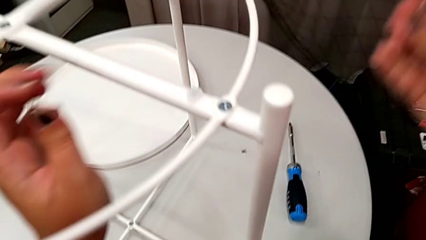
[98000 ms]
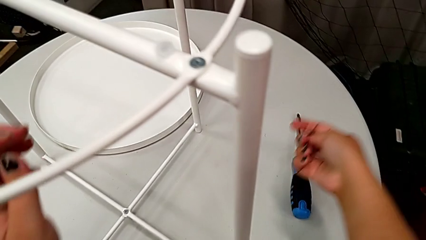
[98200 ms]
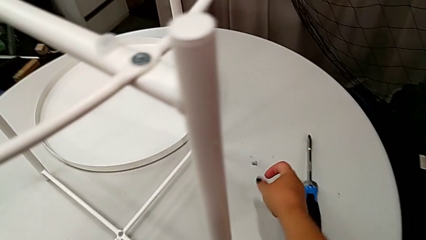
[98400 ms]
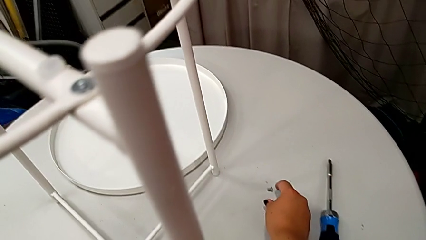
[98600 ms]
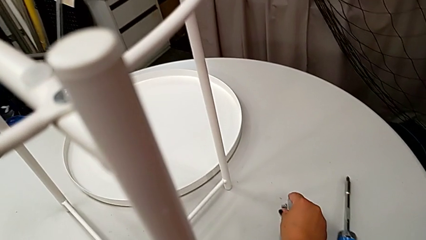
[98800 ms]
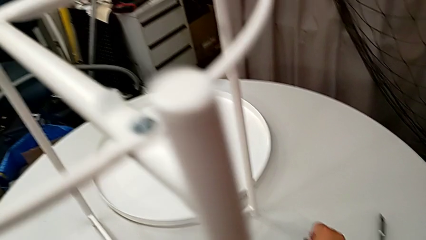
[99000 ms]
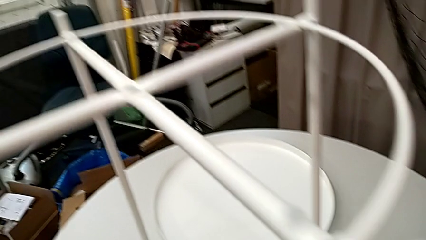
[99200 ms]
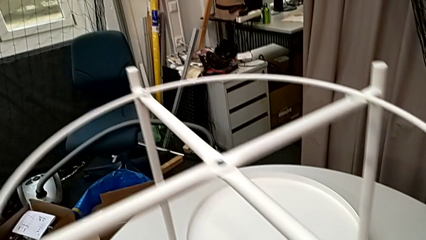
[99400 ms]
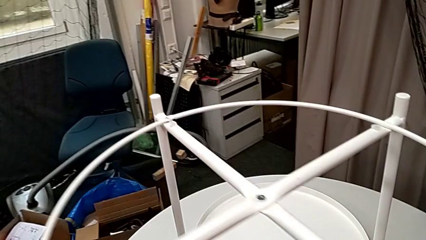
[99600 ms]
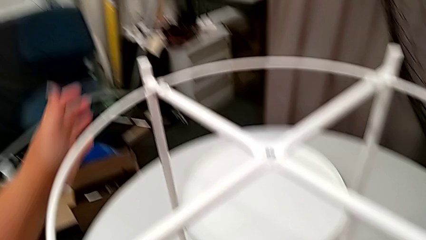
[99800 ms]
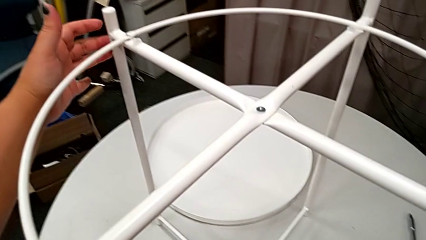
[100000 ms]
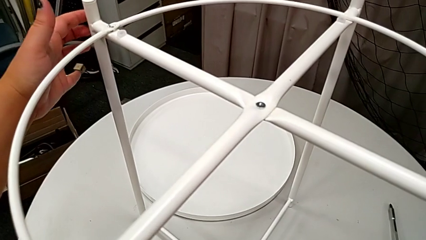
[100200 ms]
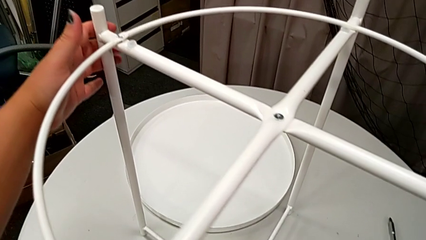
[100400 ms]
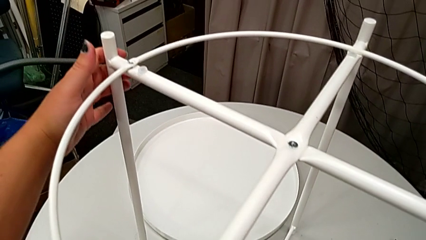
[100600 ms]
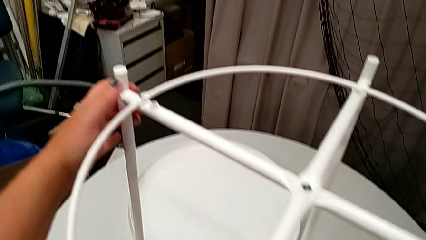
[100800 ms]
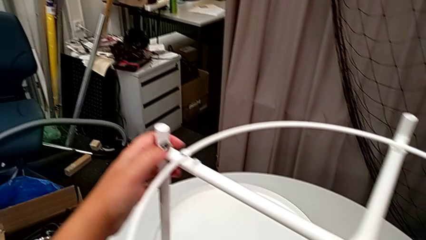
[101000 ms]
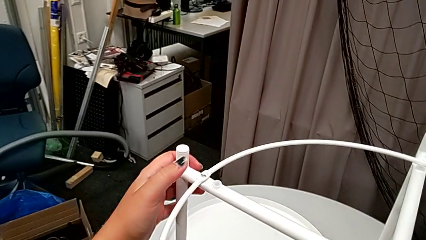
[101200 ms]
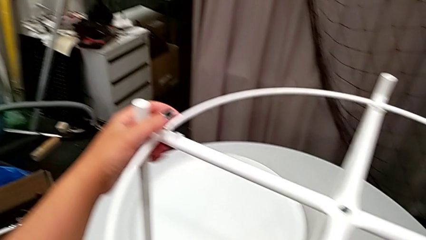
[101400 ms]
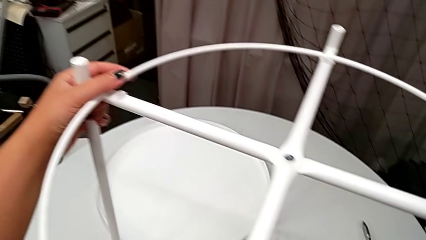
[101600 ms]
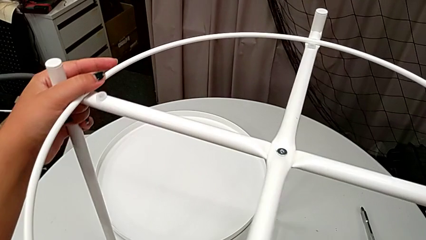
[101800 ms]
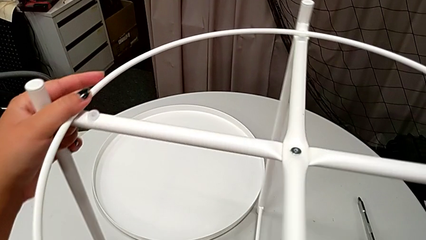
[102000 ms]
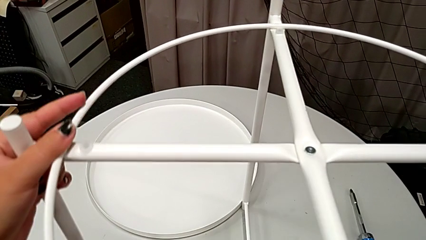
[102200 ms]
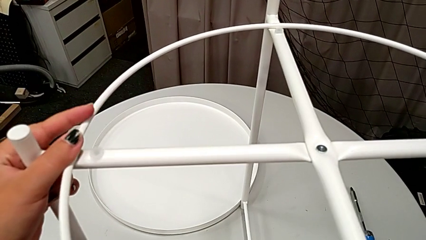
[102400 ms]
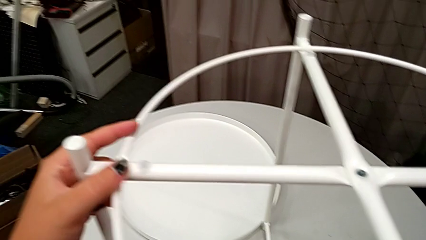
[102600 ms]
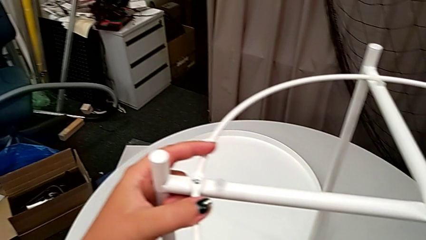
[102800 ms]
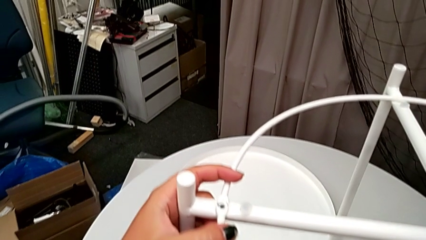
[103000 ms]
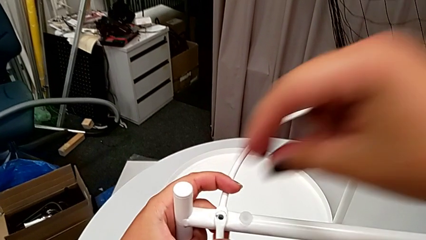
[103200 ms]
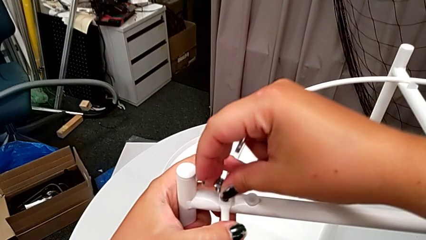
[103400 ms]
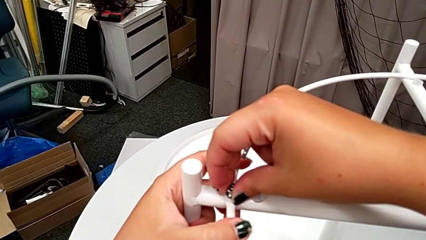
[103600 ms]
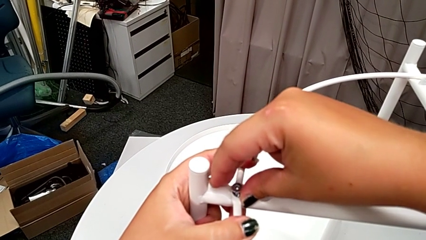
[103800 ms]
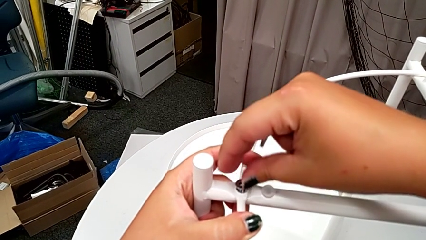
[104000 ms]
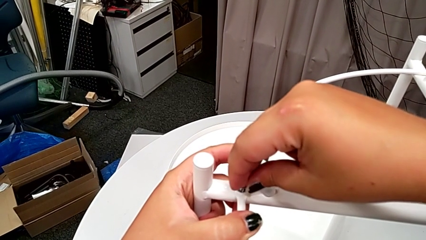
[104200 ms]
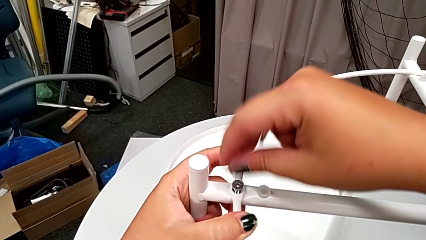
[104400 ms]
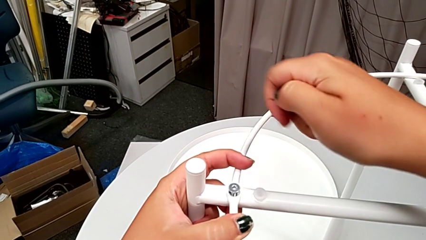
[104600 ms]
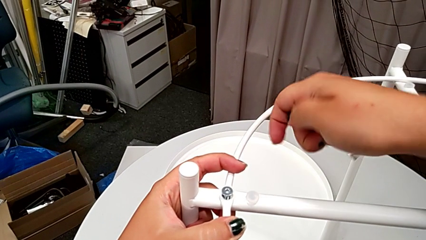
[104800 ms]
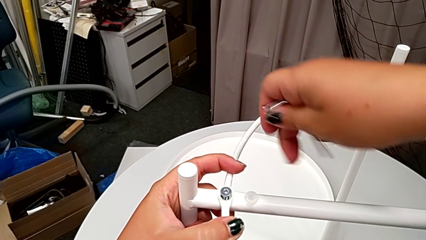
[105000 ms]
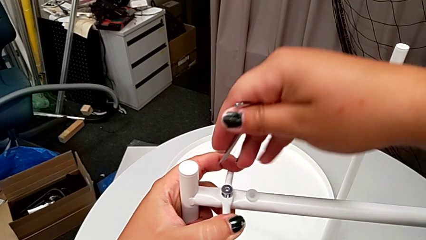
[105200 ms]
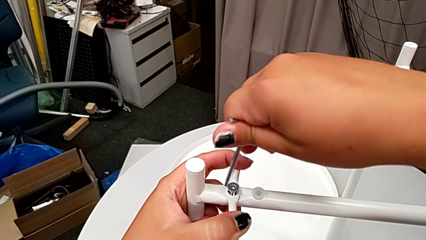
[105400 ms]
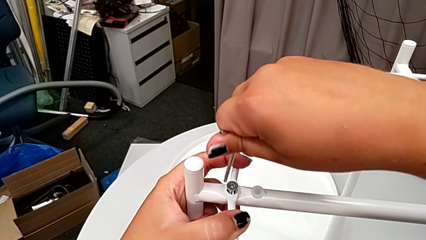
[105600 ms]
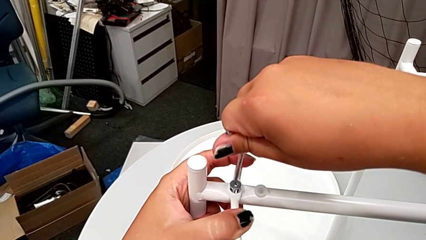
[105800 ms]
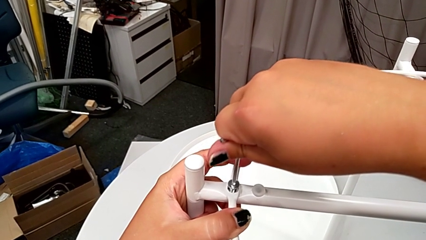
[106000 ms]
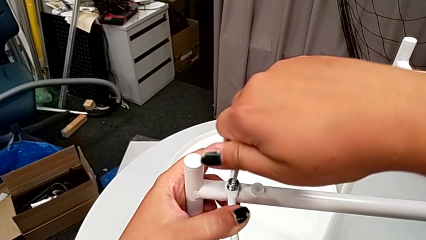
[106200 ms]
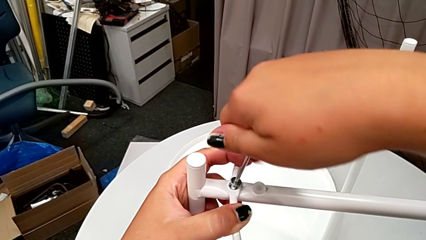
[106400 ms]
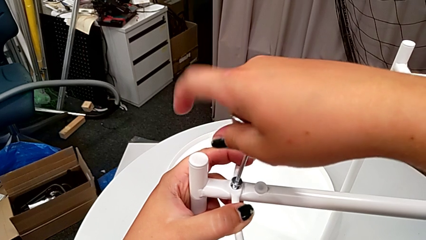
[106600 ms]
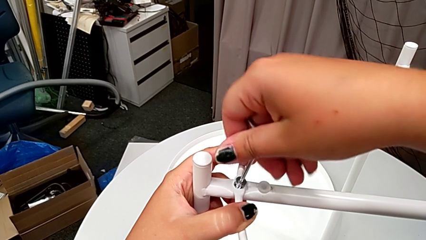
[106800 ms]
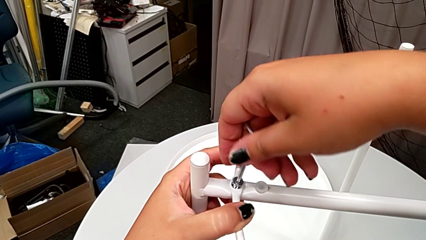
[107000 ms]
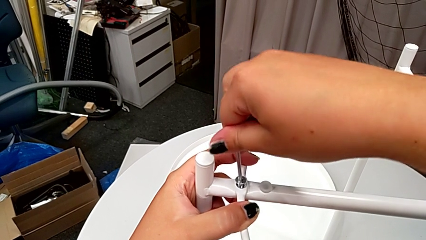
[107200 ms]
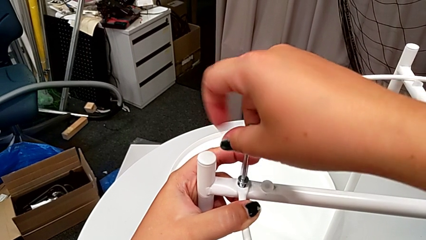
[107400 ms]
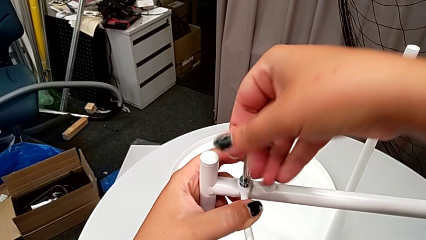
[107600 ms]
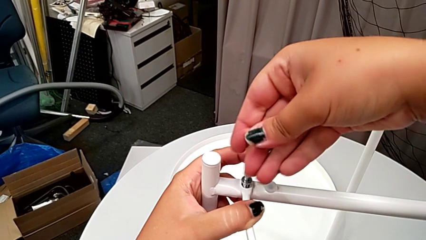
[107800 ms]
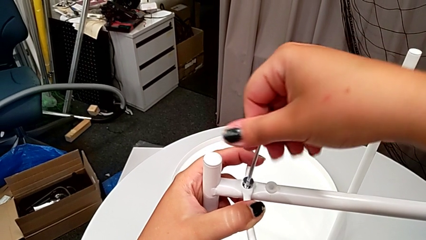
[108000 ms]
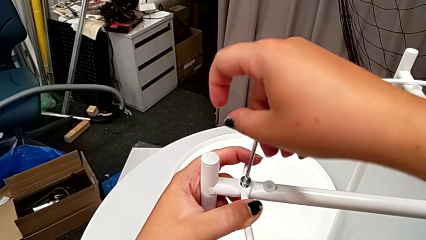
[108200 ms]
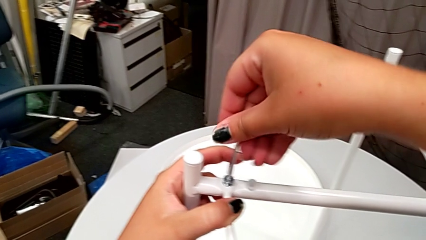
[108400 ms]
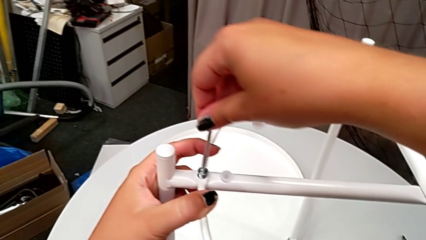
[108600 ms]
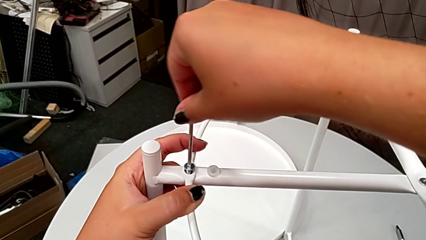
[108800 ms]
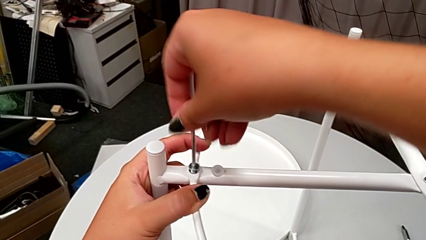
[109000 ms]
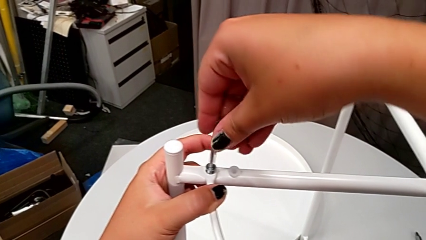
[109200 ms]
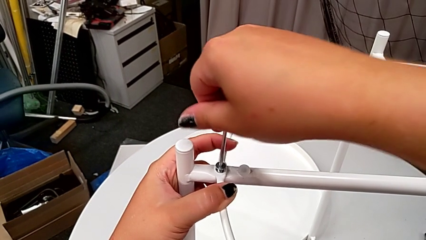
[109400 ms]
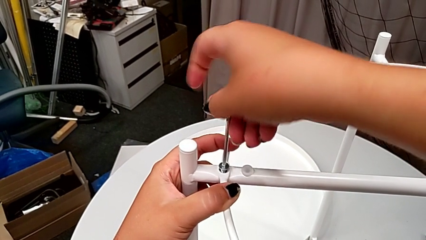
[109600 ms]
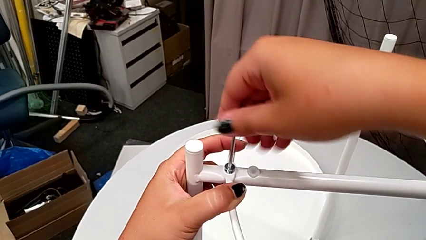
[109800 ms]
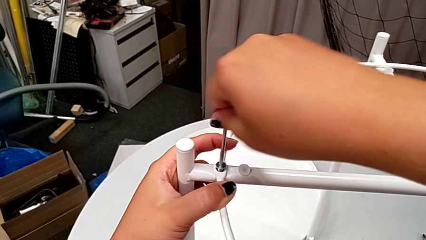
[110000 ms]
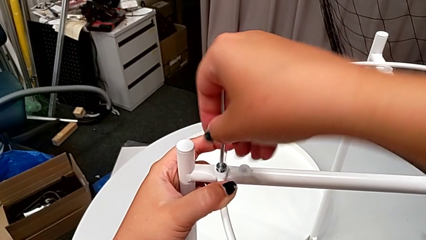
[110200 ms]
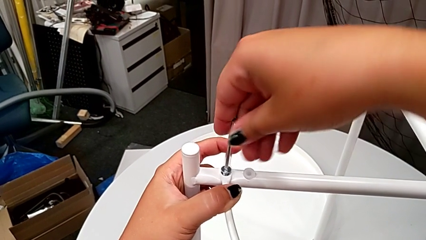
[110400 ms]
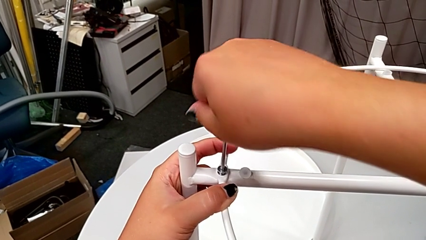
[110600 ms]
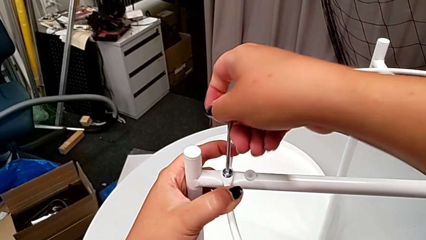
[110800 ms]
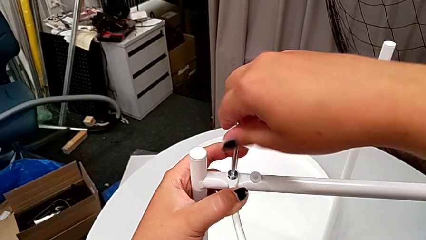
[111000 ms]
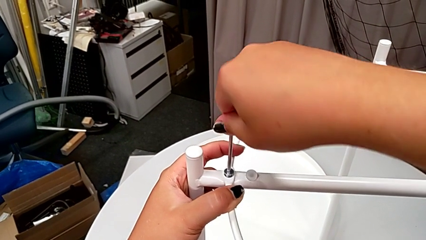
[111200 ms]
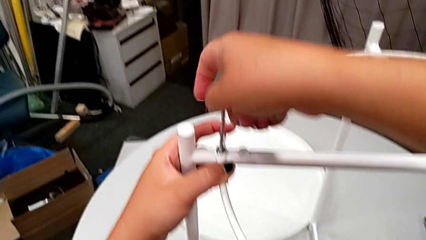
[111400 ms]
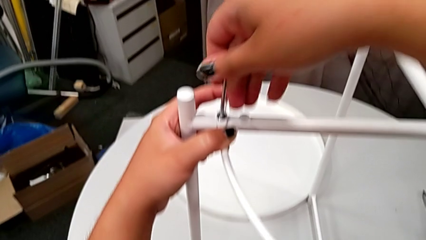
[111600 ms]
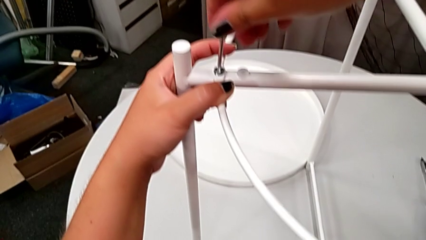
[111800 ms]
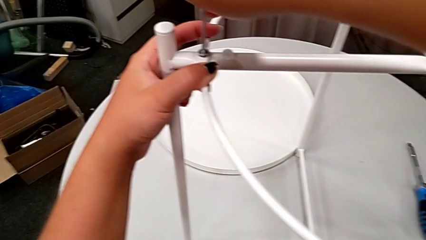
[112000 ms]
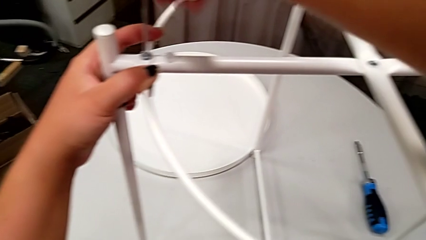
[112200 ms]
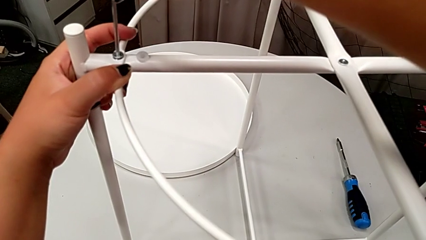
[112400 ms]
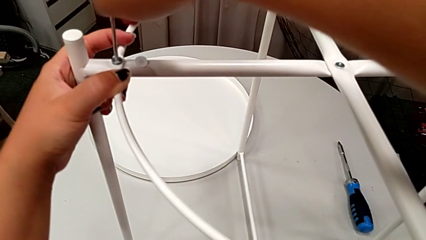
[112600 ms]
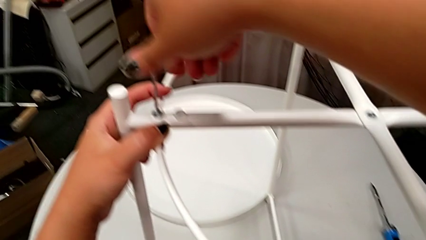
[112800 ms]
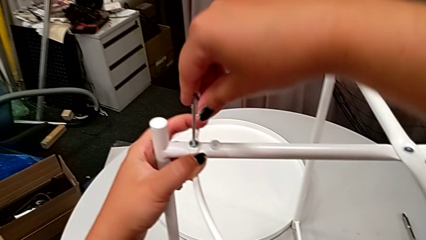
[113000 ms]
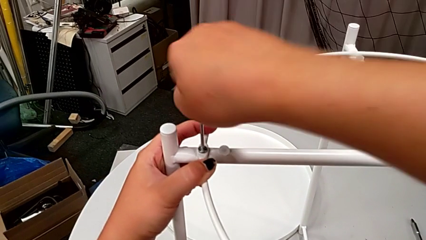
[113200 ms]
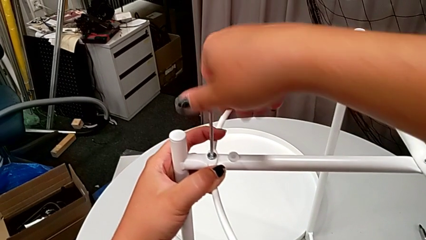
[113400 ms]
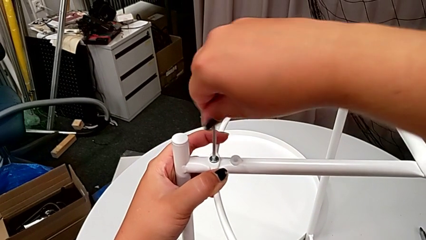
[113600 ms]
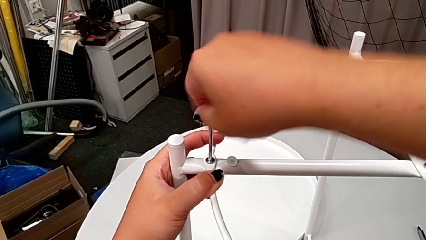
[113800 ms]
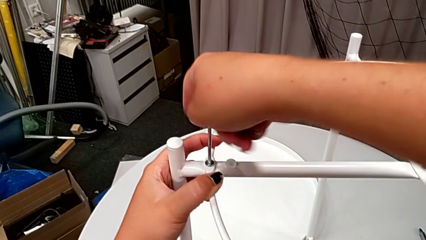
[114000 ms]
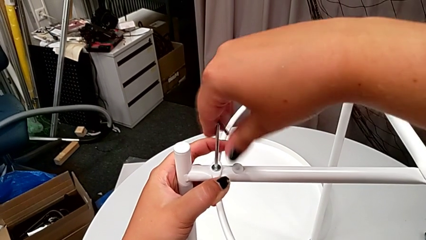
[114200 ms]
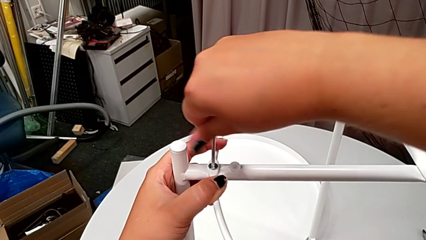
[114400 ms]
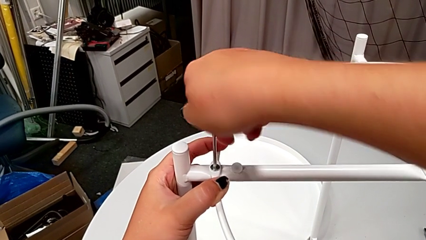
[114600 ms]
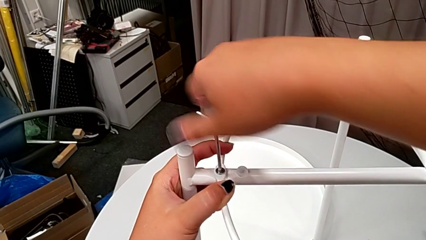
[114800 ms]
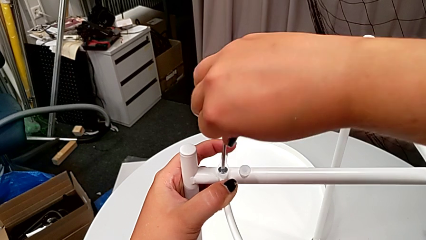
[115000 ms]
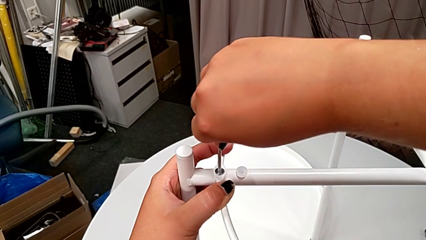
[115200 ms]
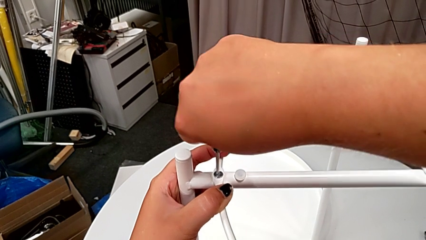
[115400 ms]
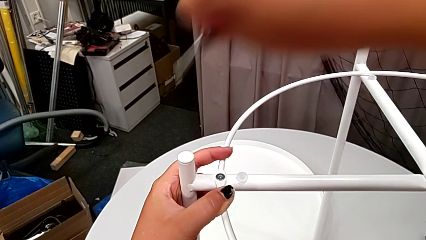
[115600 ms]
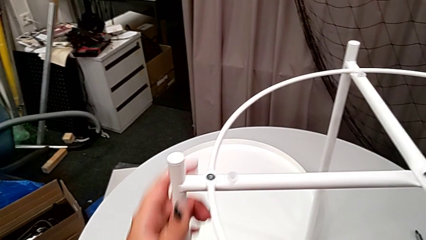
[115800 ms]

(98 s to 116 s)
The camera wearer is assembling the leg to the circle. They withdraw the Allen wrench, grab the hex socket head, grab the tray table, slide the leg, insert the hex socket head, insert the Allen wrench, screw the hex socket head and withdraw the Allen wrench.
